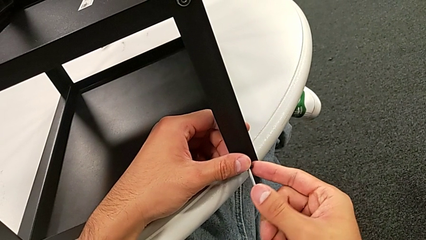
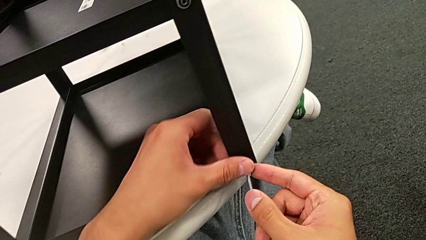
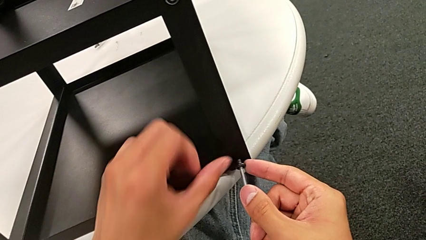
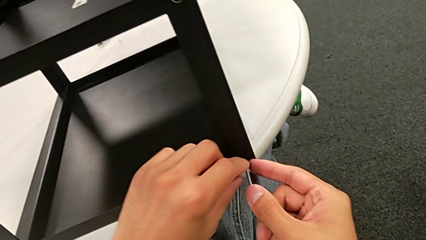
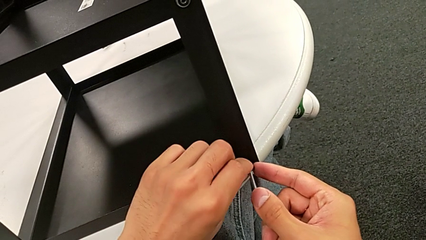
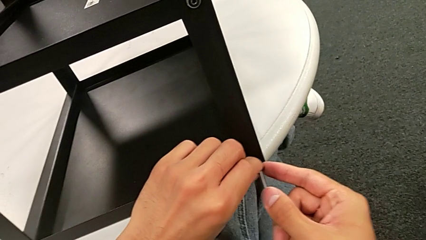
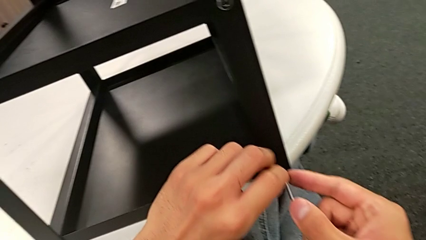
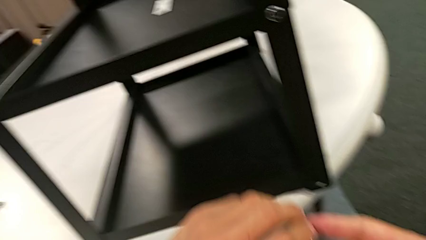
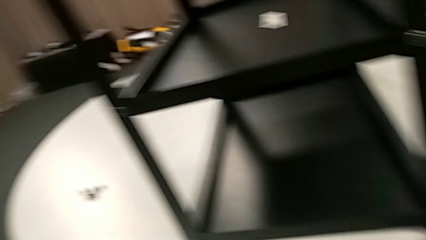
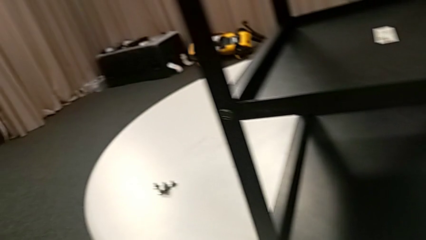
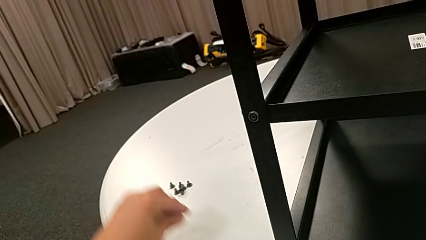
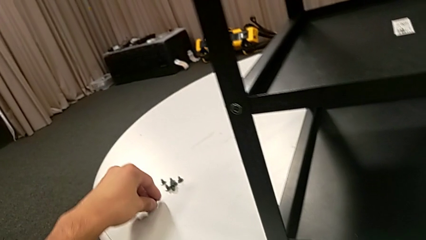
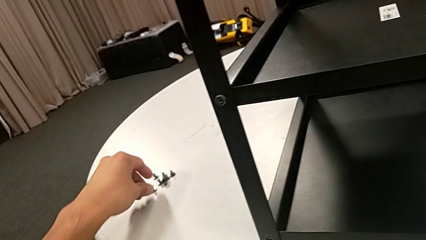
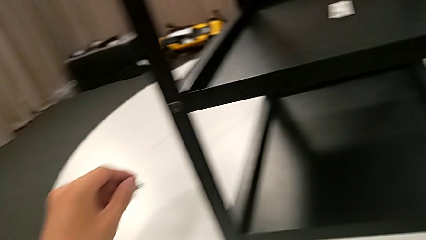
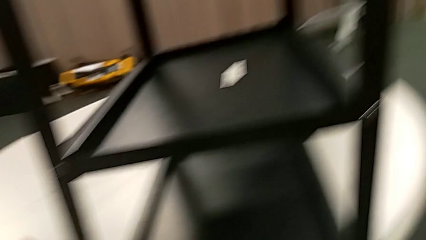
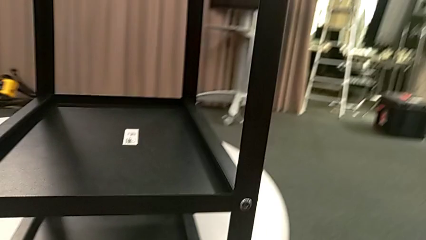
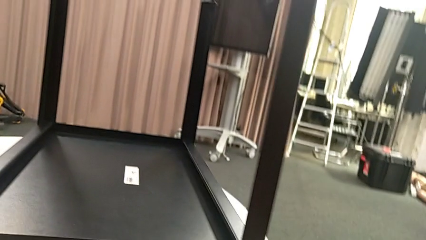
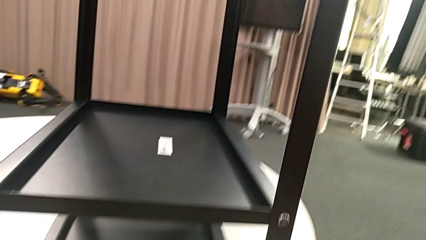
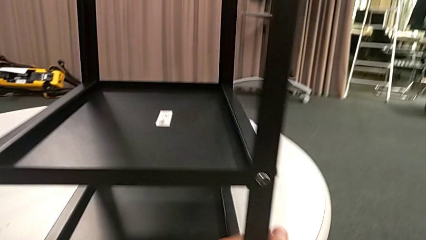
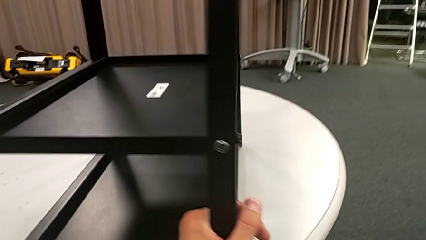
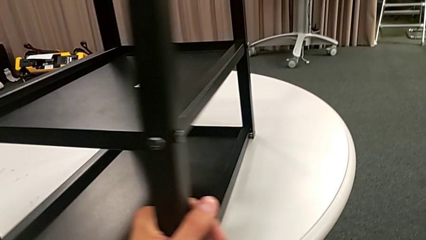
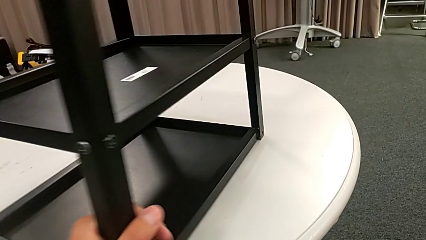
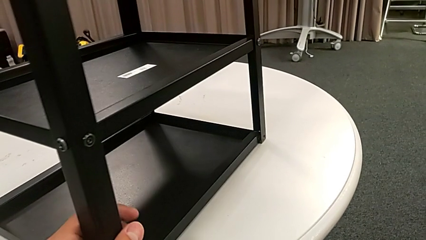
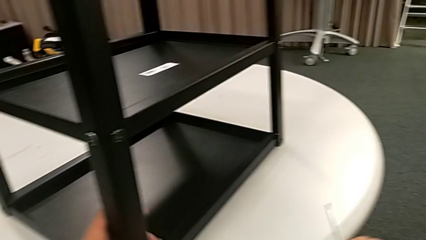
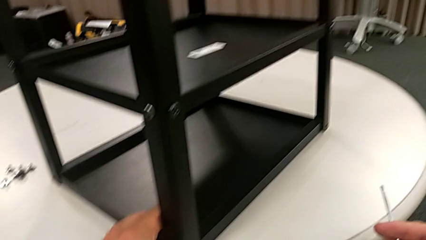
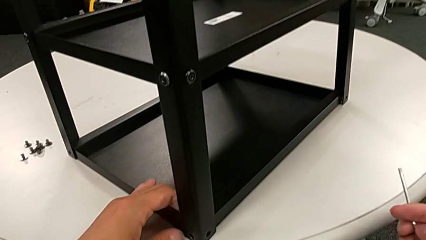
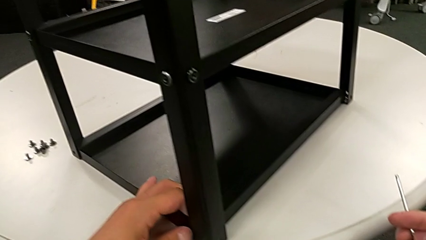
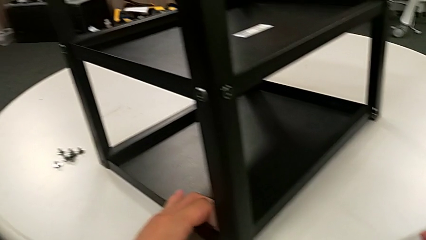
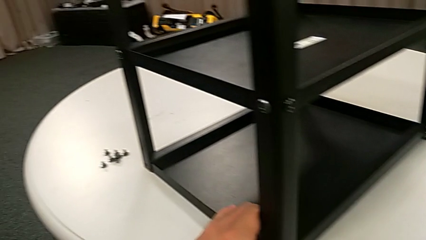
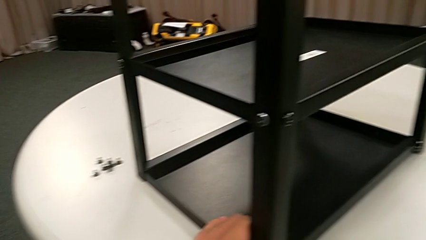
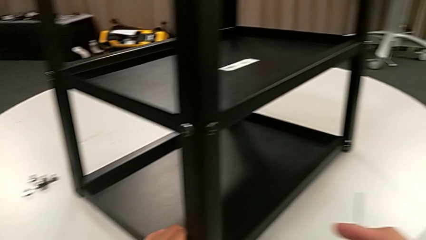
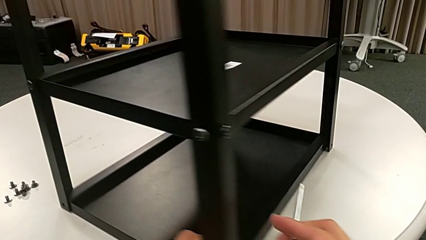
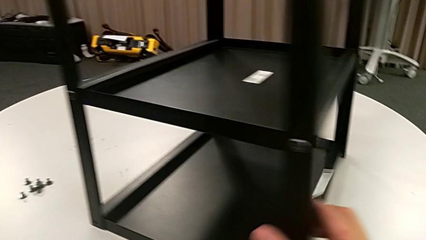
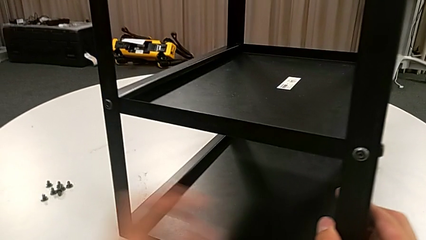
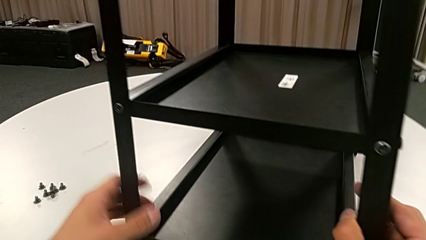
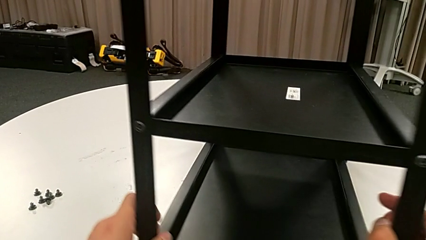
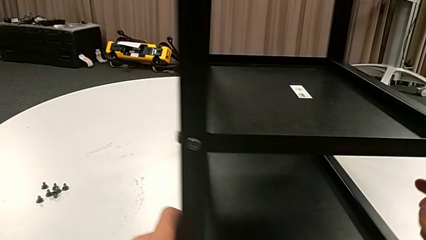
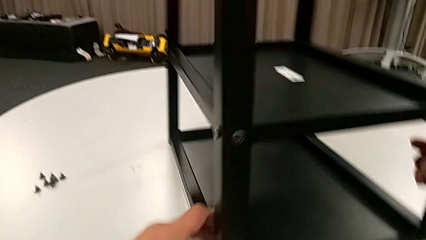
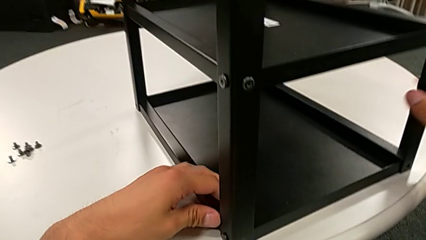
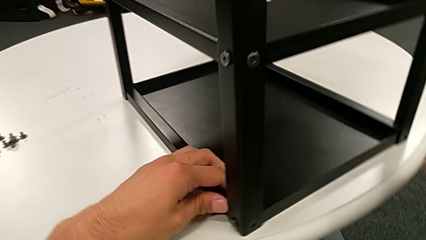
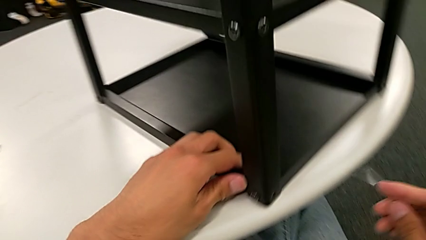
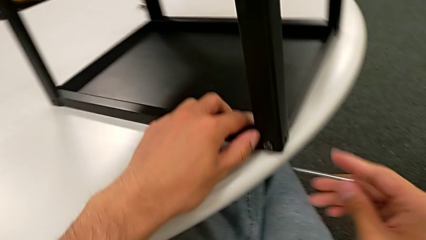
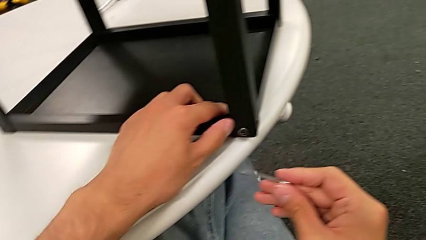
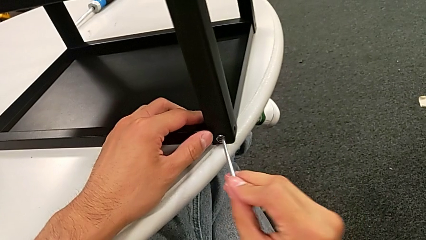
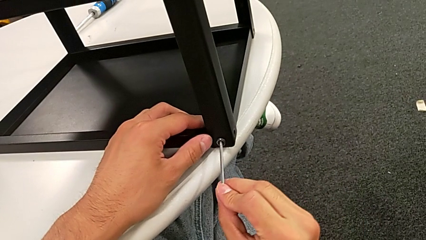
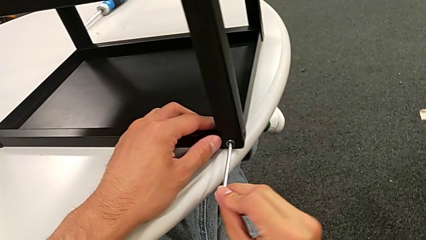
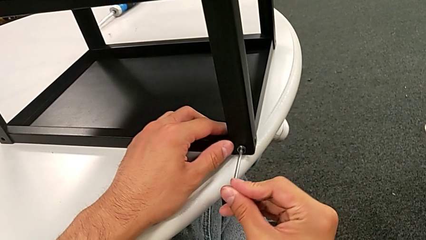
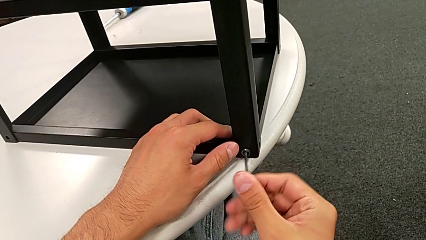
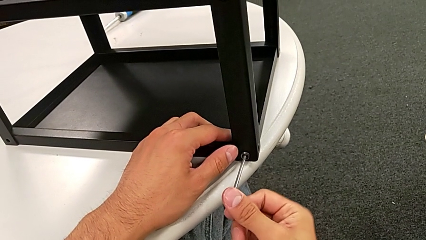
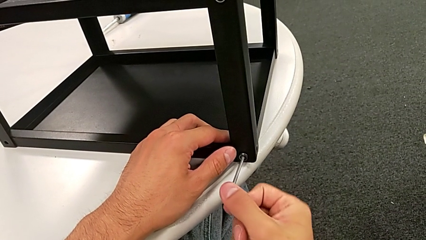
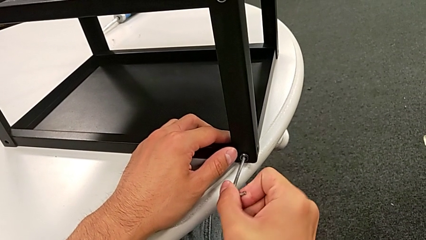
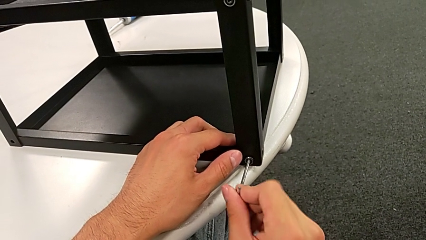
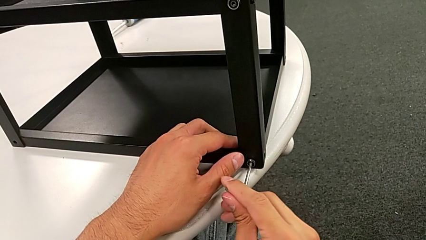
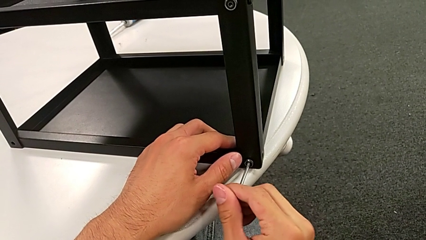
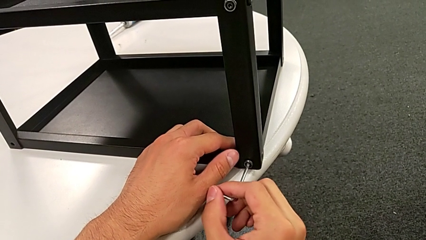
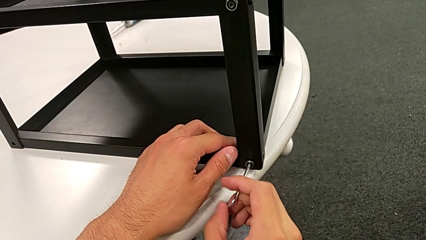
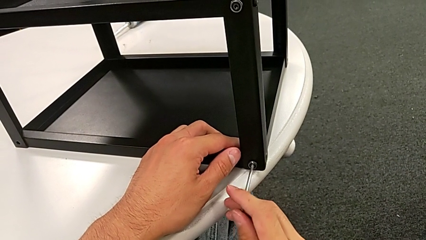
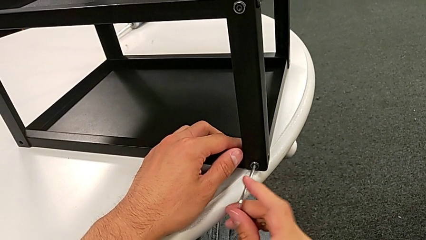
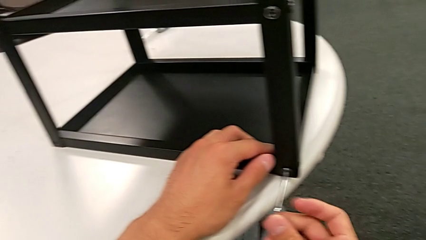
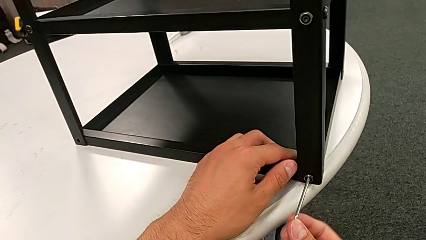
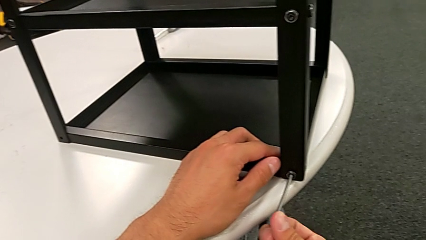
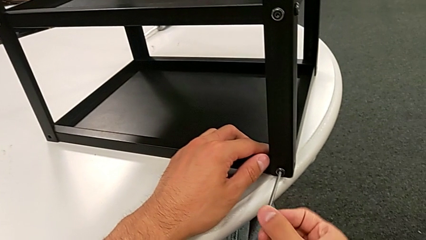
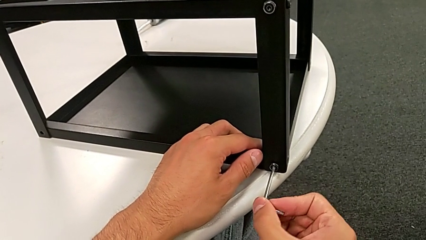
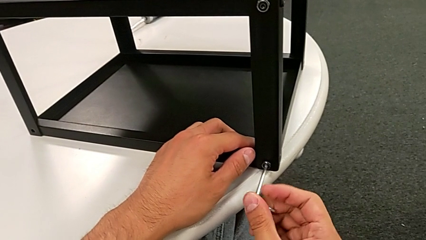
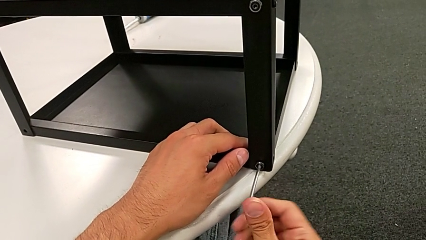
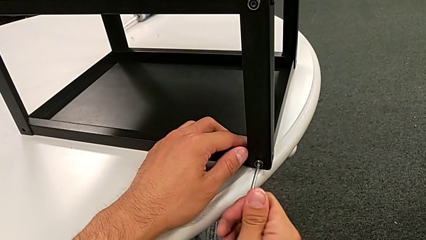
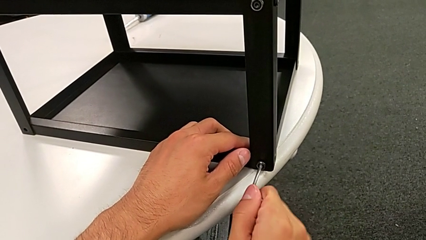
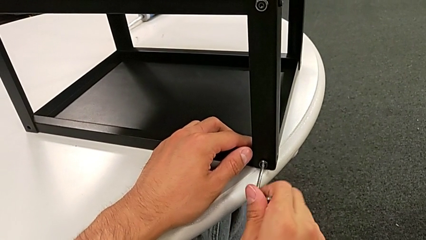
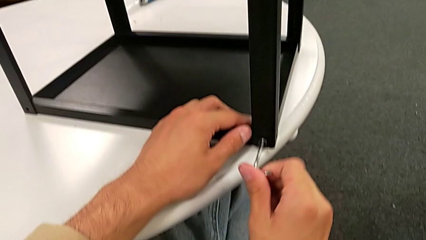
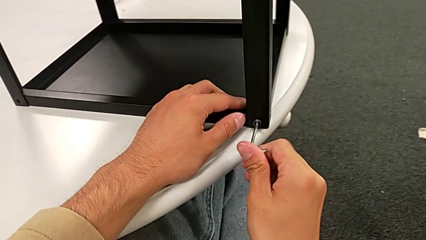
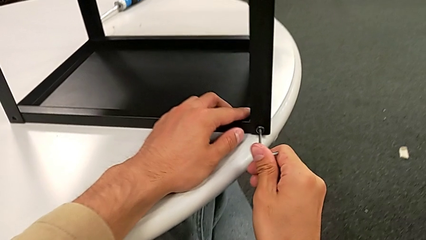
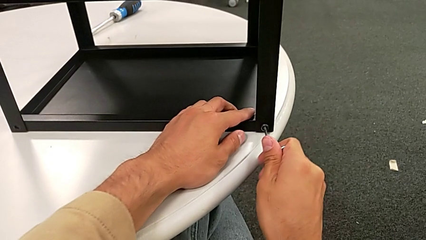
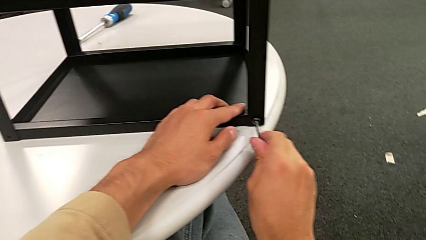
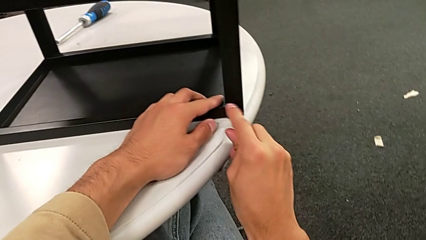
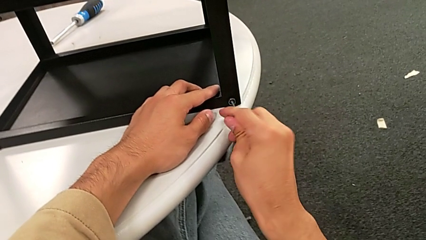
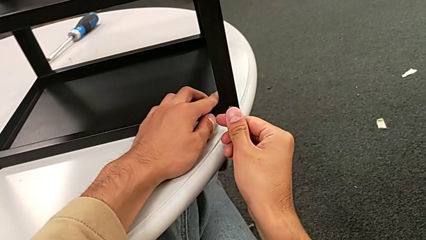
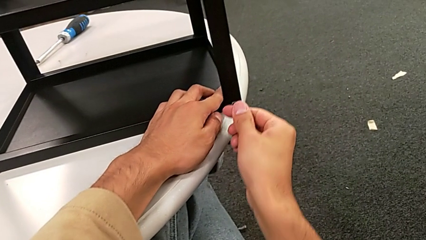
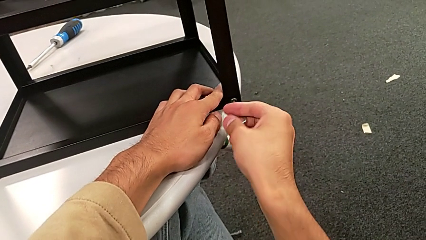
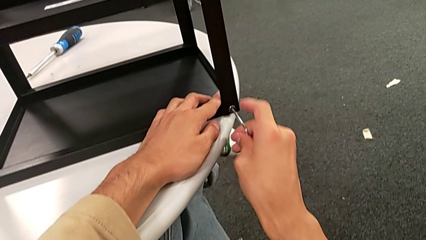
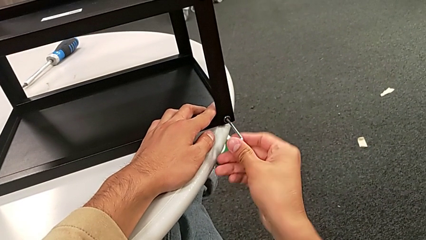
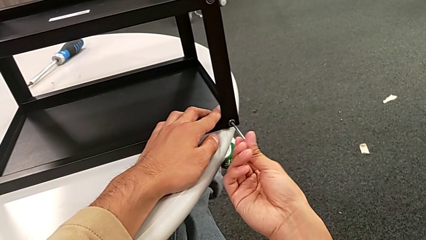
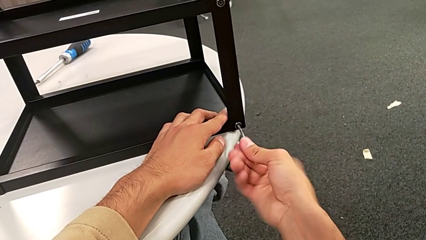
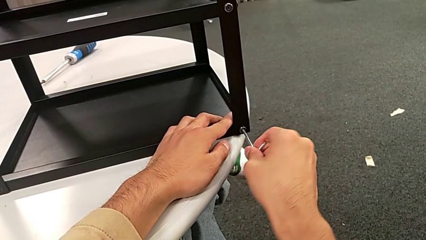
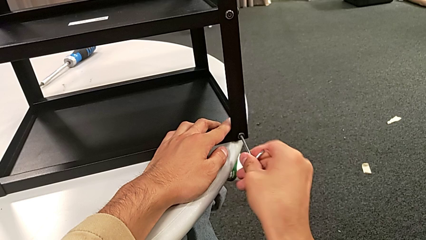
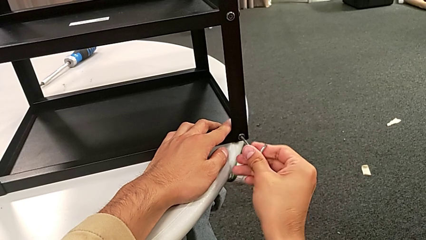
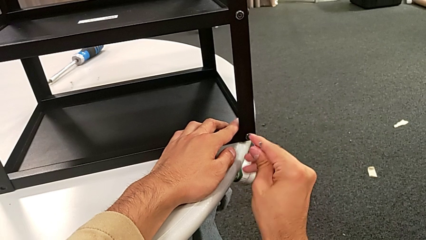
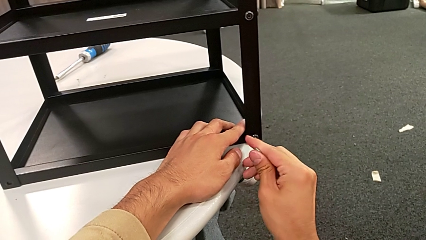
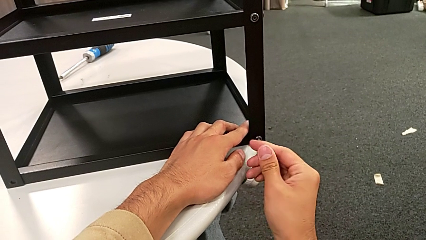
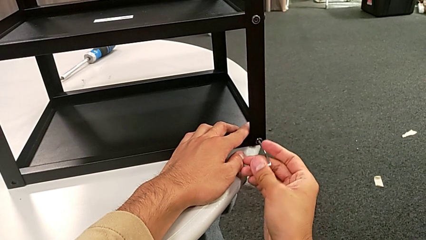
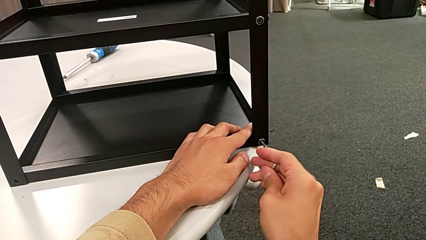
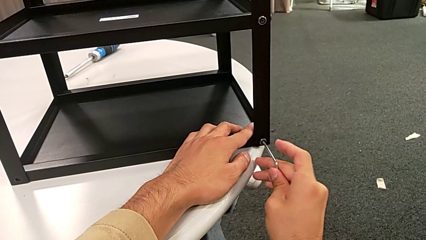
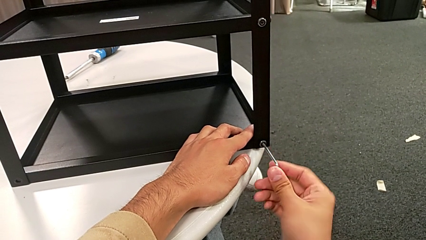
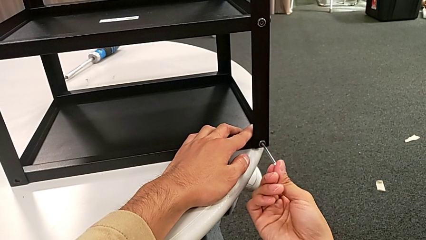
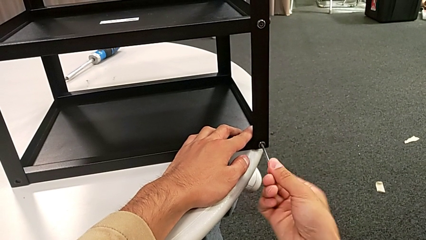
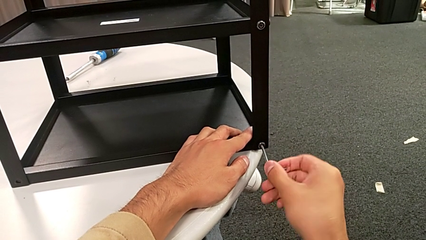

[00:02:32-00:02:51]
The camera wearer is unscrewing the second hex socket head on the second leg. They disassemble the hex socket head, withdraw the Allen wrench, place the hex socket head, approach the nightstand, slide it, grab it, slide it, insert the Allen wrench and begin to unscrew the hex socket head.
